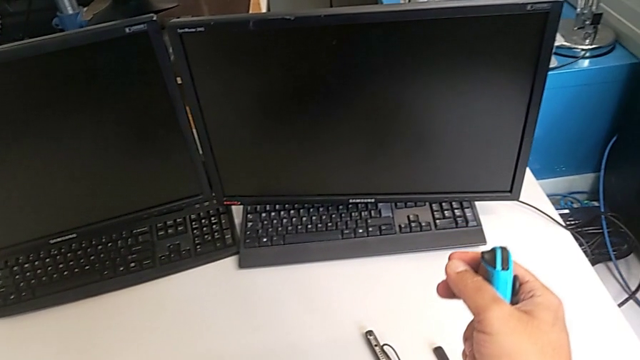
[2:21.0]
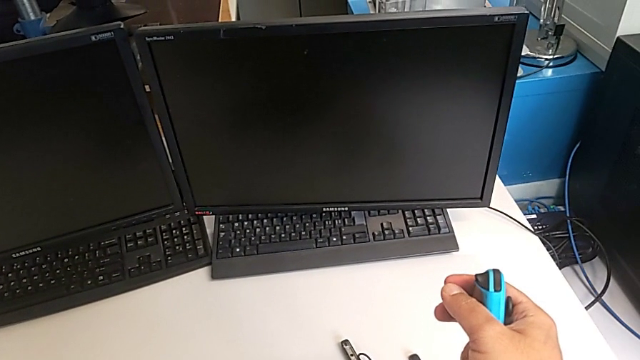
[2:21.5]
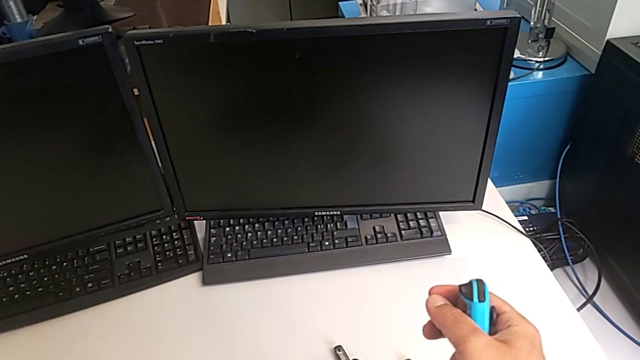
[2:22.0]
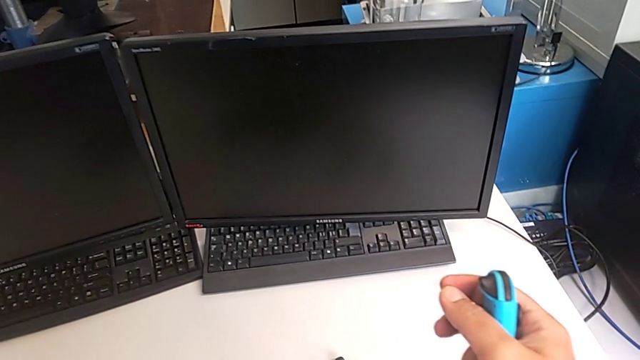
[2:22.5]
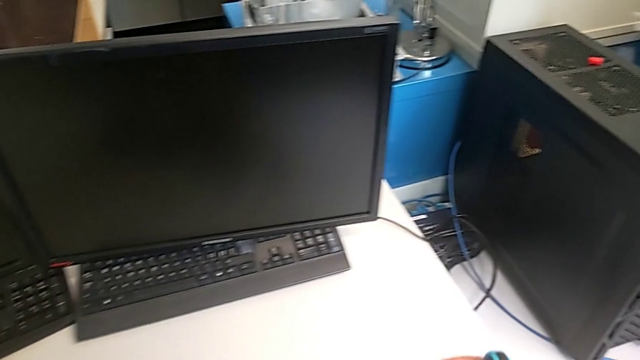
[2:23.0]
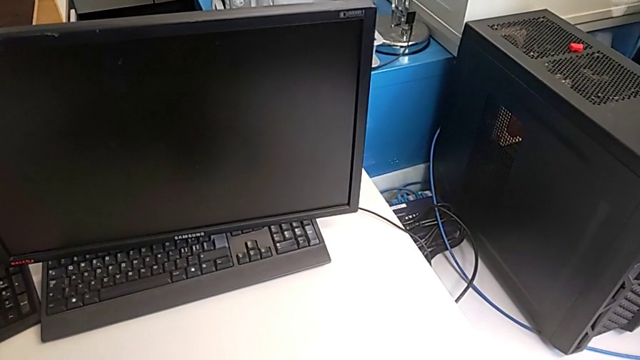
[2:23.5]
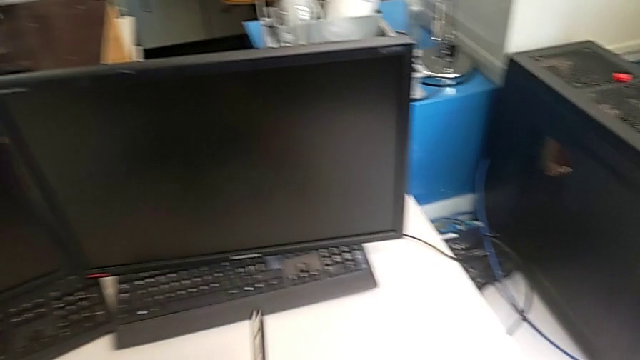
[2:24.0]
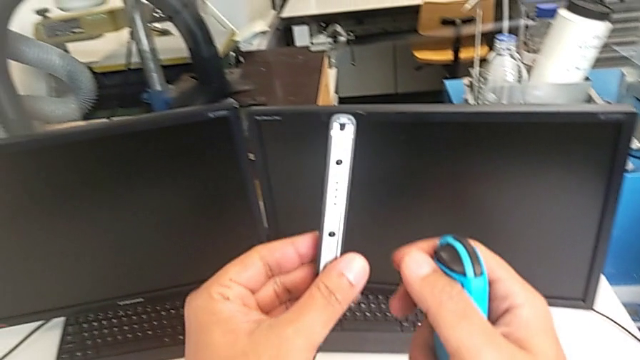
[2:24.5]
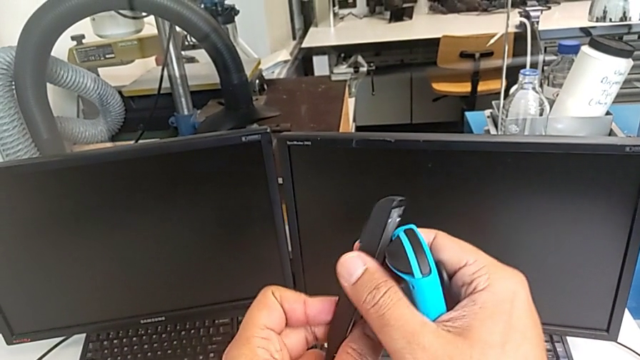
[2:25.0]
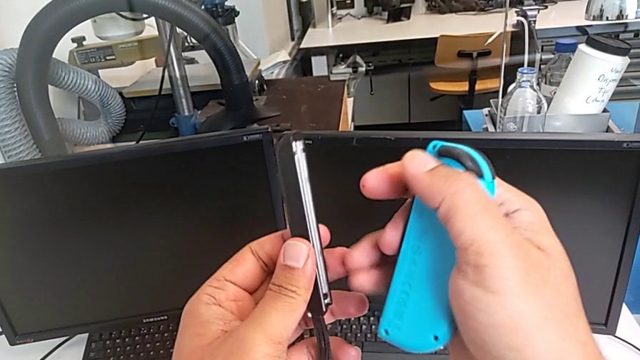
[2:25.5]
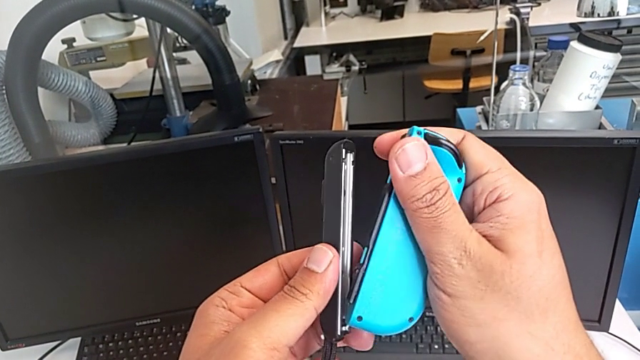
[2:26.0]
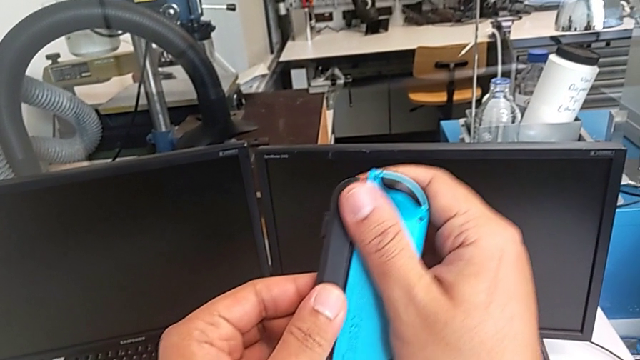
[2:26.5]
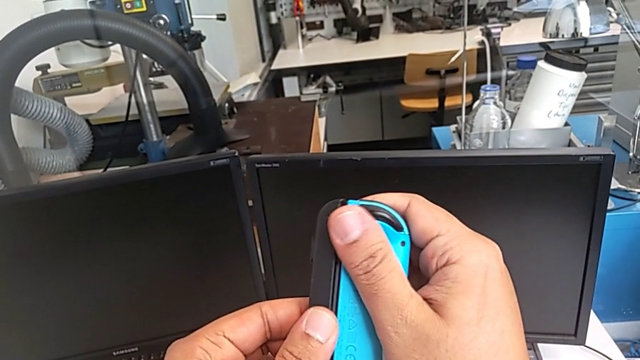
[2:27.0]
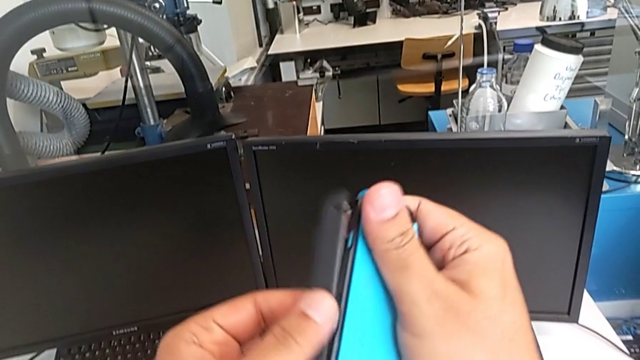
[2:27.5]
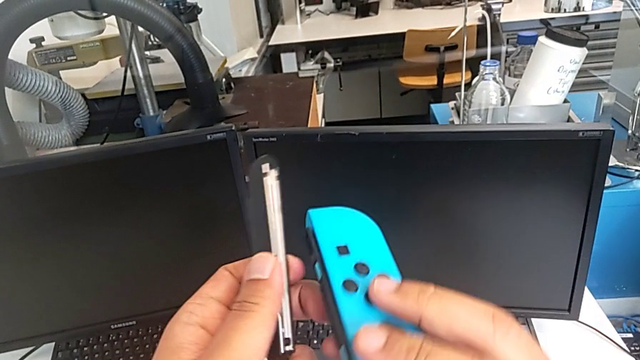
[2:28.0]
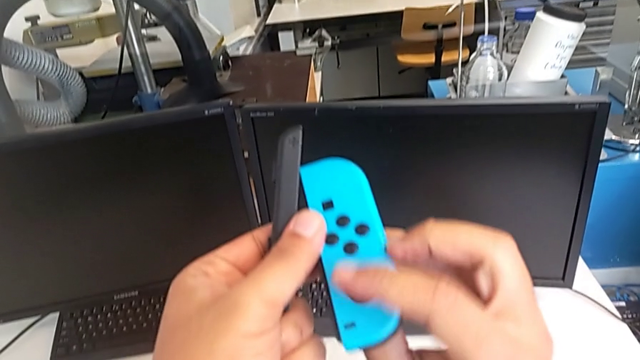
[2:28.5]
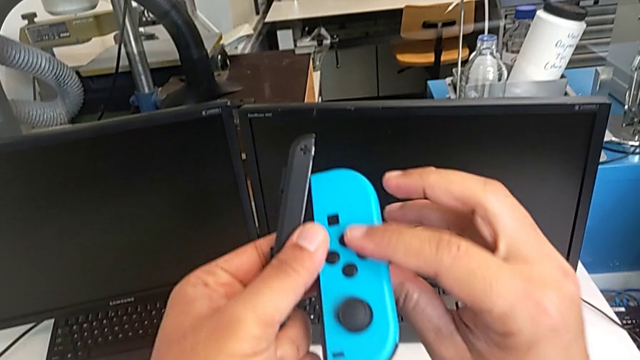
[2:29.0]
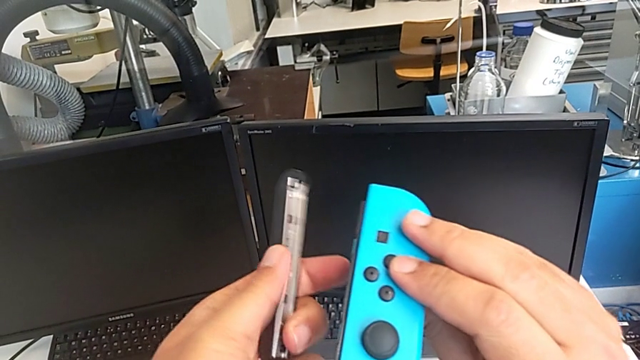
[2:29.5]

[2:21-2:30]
The camera wearer is changing the Joy-Con controllers from the comfort grip to the Joy-Con strap. They drop the Nintendo Switch, lift the Joy-Con strap, wrongly assemble the blue Joy-Con controller, assembling the Joy-Con strap the wrong way, and rotate the blue Joy-Con controller.

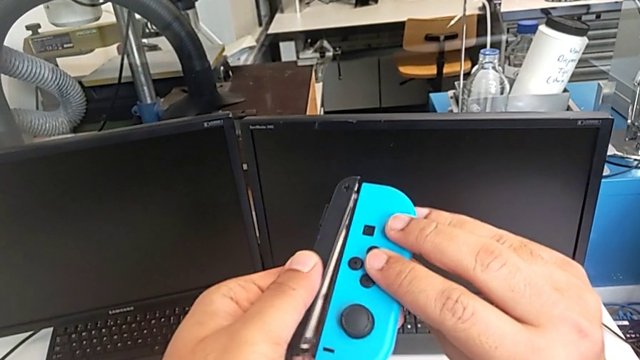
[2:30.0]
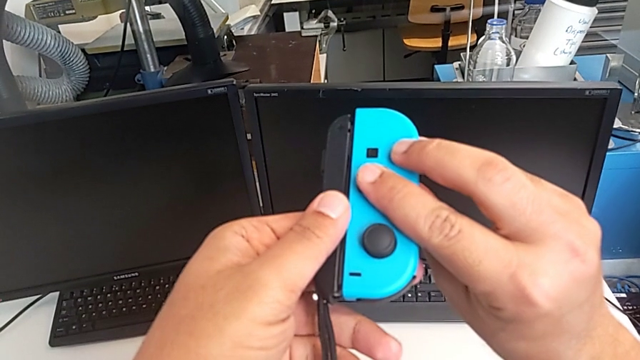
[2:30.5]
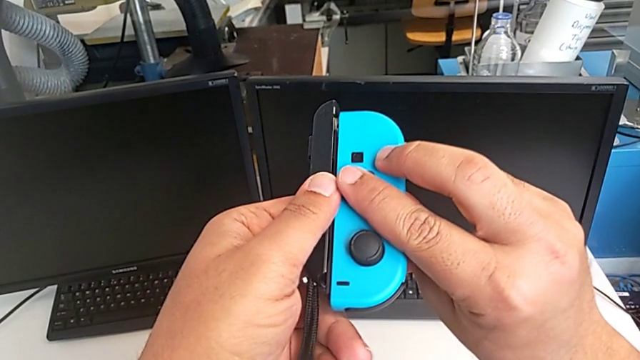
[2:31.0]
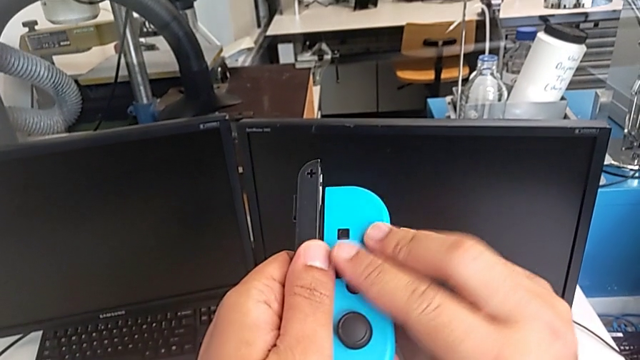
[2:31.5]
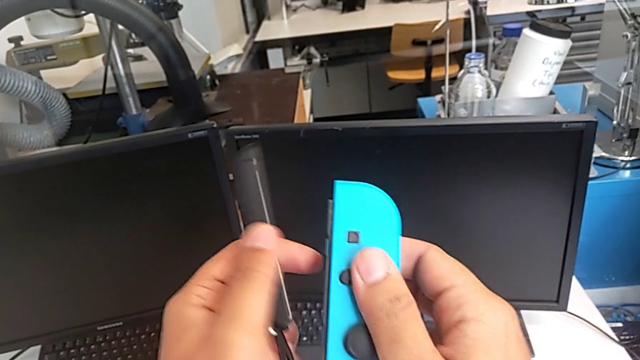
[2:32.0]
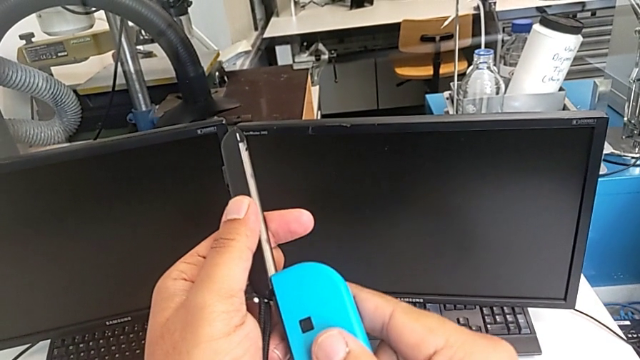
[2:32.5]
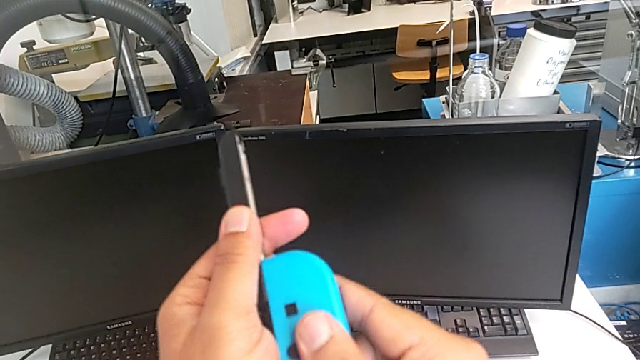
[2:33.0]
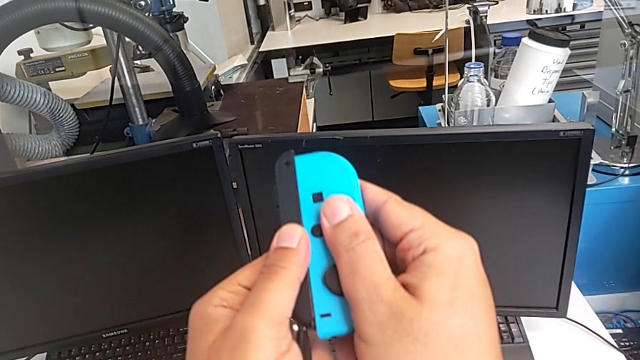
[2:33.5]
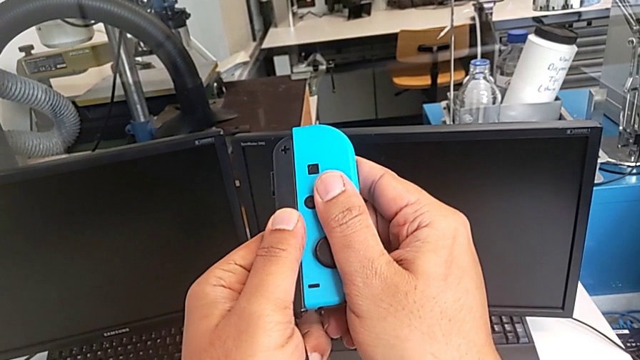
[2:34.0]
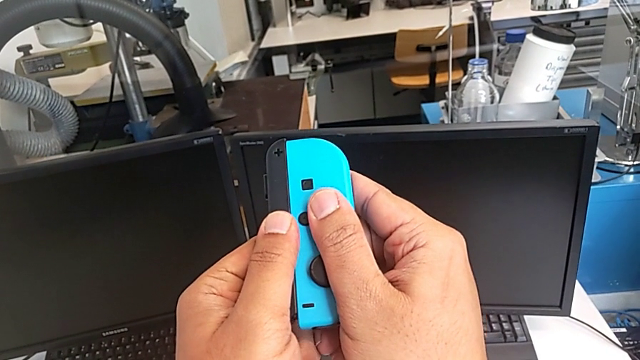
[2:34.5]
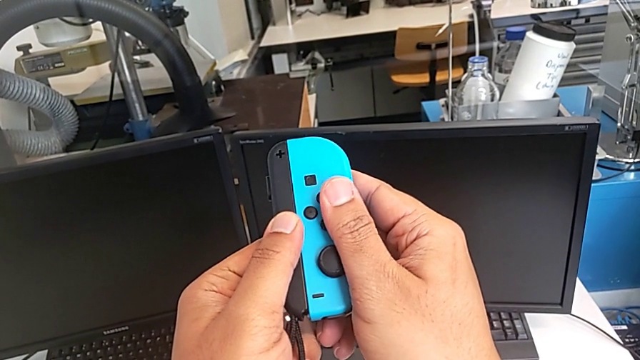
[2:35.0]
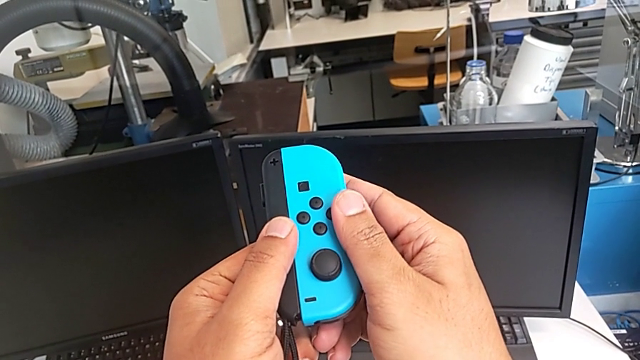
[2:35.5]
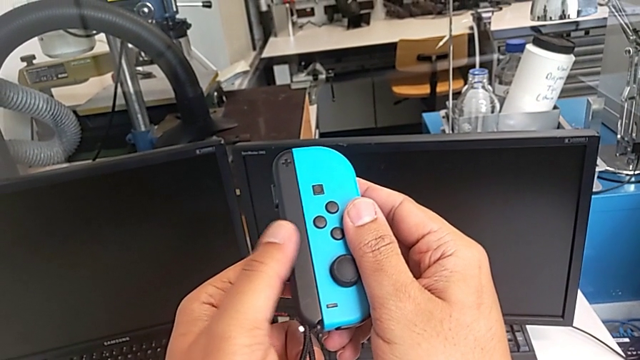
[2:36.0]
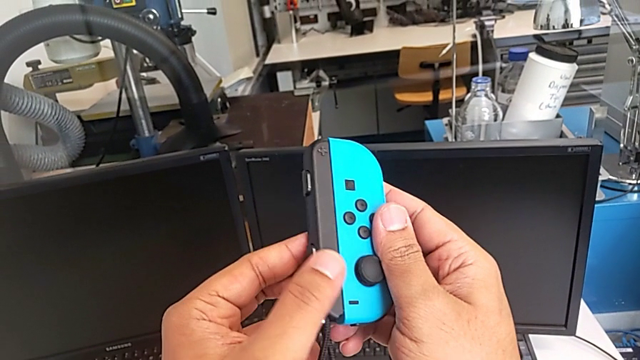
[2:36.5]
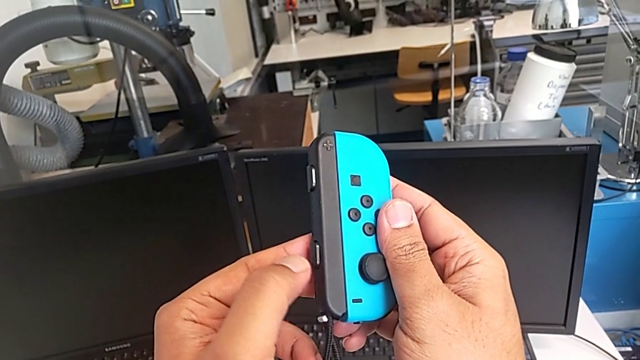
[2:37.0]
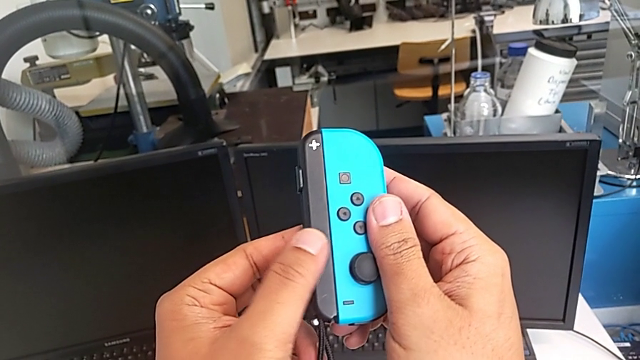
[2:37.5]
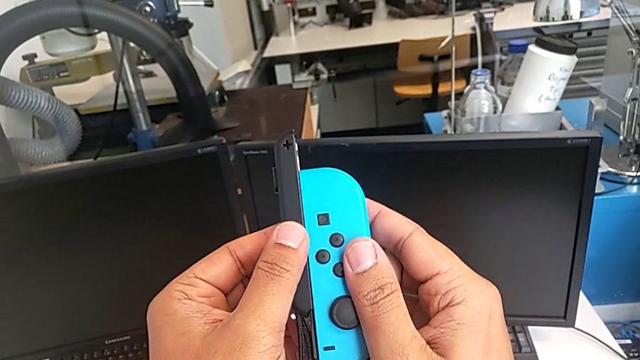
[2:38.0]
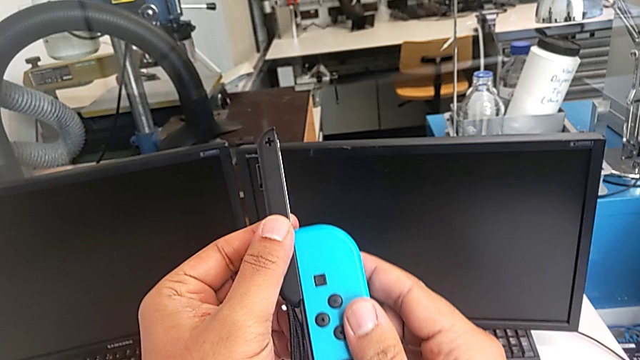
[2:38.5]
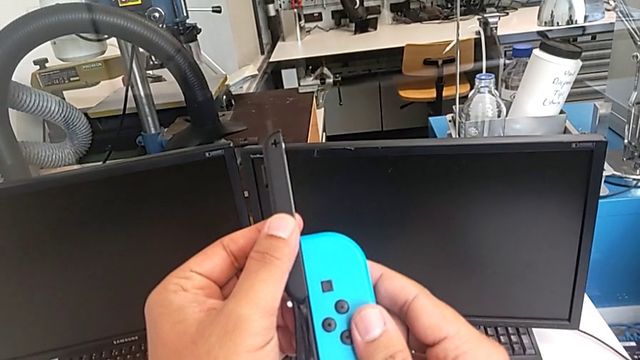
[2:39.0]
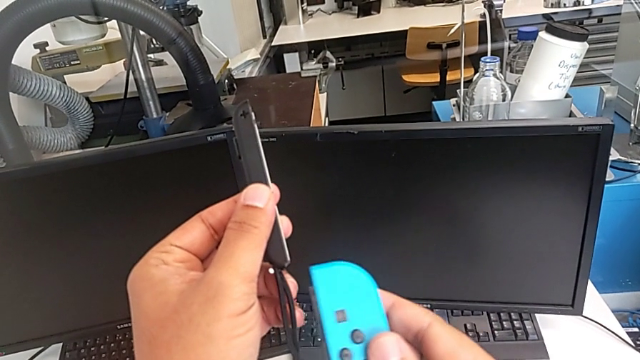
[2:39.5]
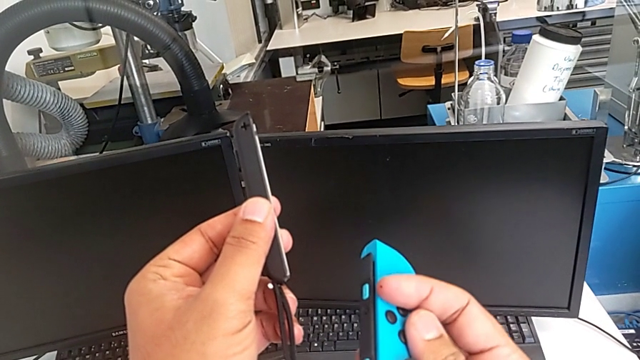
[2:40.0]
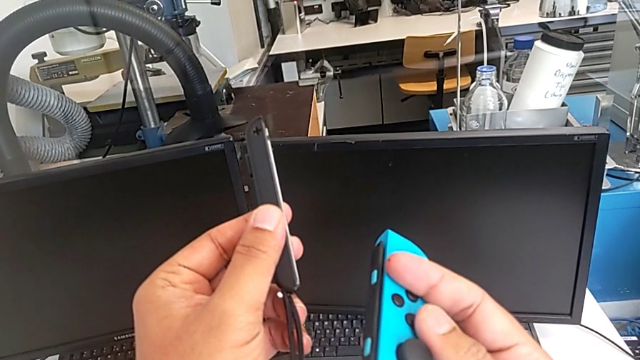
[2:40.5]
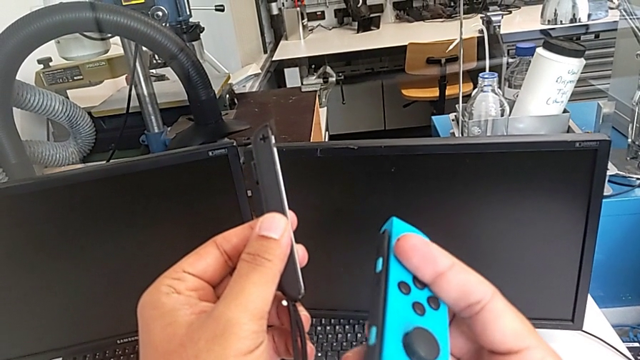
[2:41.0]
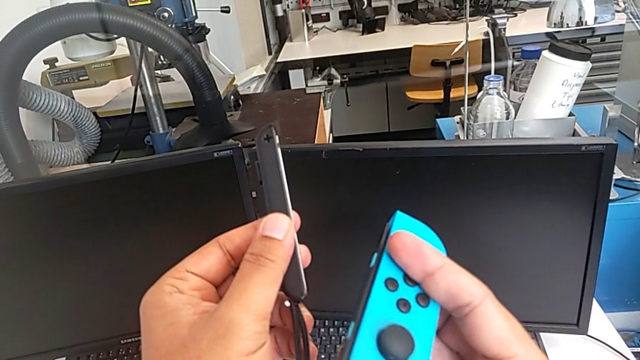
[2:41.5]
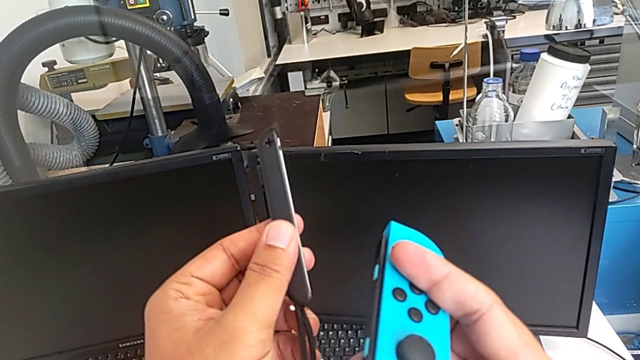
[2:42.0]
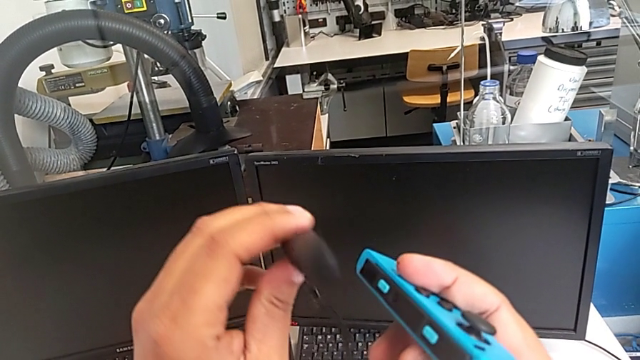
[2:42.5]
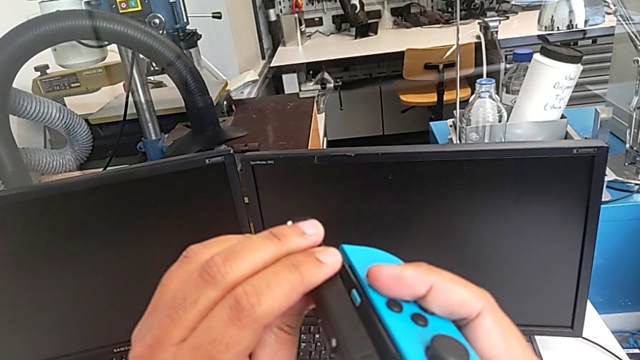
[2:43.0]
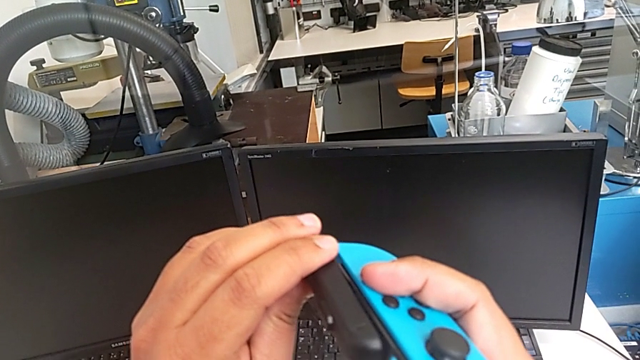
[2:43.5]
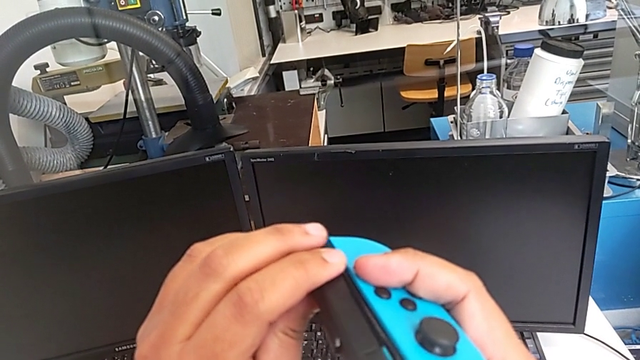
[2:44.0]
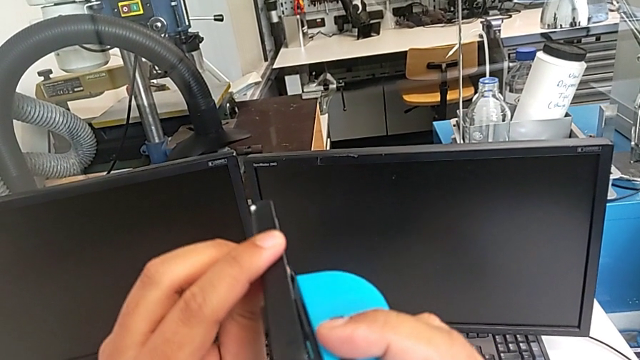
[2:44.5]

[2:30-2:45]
The camera wearer is changing the Joy-Con controllers from the comfort grip to the Joy-Con strap. They keep wrongly assembling the blue Joy-Con controller, assembling the Joy-Con strap the wrong way, disassemble the Joy-Con strap and rotate it.
